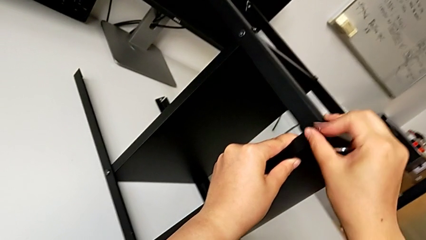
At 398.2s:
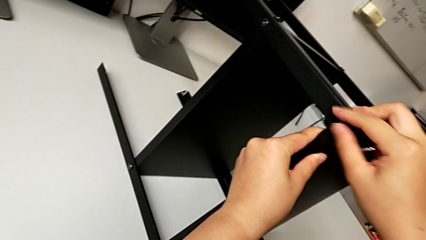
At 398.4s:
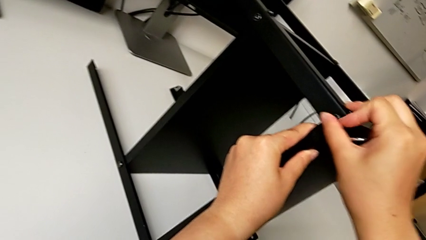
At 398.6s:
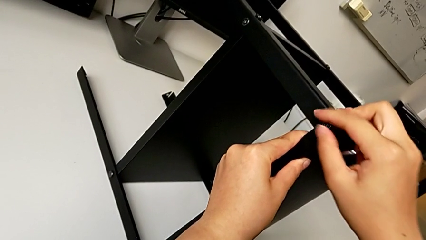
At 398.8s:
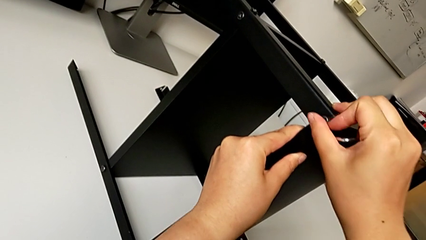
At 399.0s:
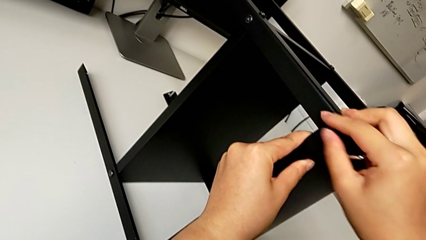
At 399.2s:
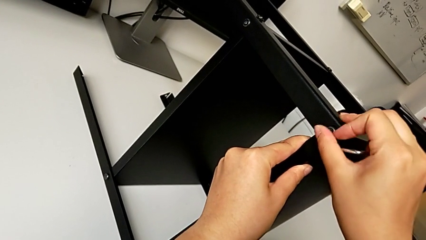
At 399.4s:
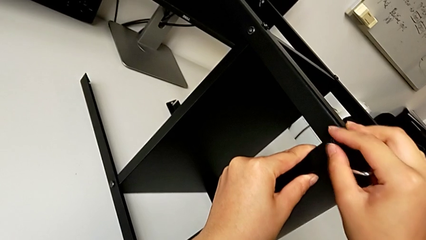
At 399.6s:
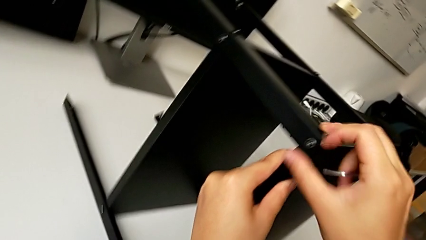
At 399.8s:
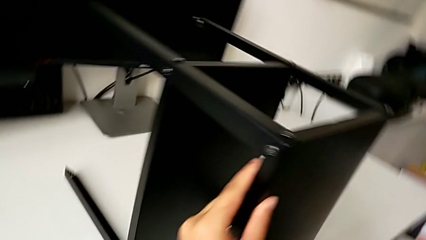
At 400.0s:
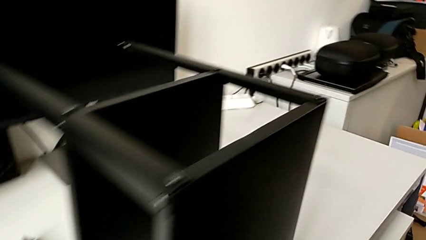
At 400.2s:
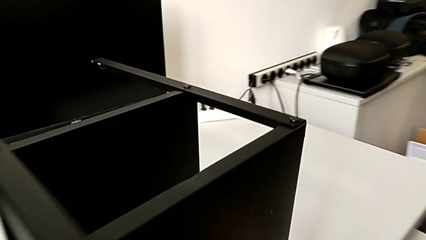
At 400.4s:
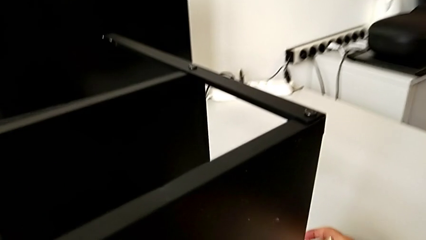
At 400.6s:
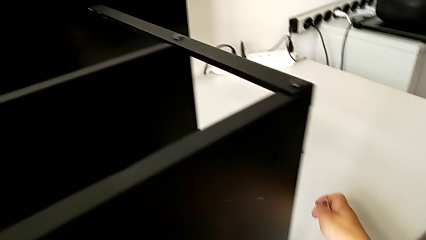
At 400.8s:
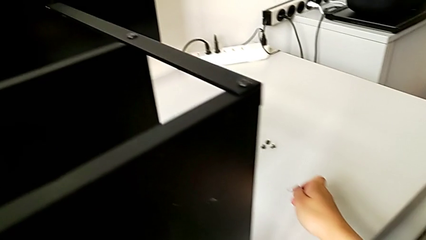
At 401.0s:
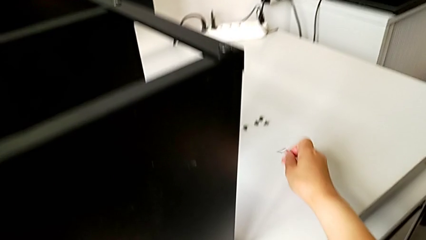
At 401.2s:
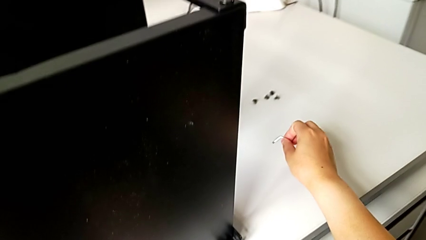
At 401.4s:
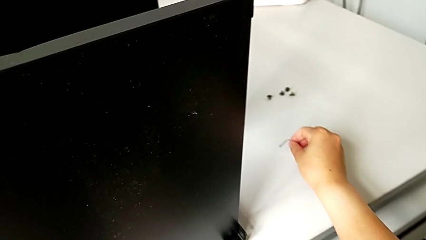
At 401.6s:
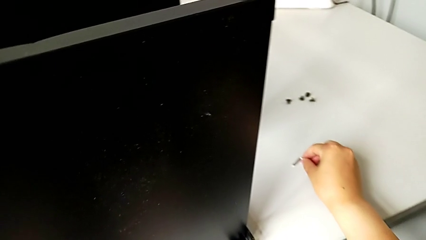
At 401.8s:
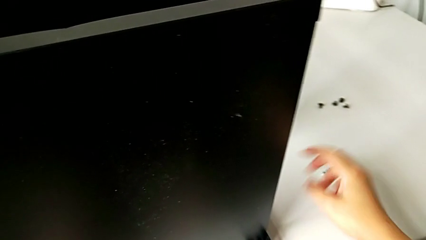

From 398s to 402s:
The camera wearer is screwing the second hex socket head into the first leg. They screw the fourth hex socket head and place the Allen wrench.

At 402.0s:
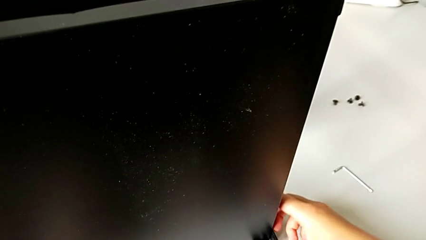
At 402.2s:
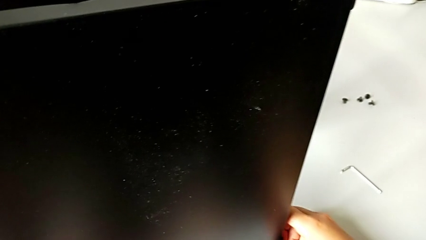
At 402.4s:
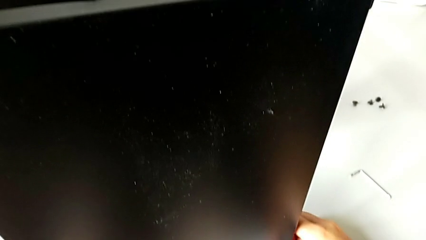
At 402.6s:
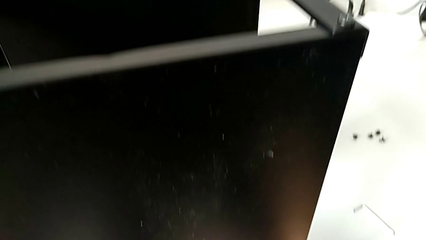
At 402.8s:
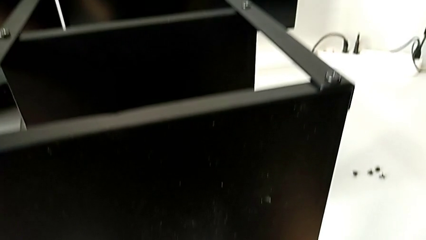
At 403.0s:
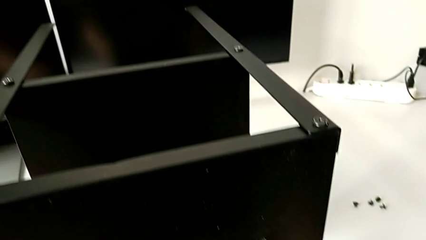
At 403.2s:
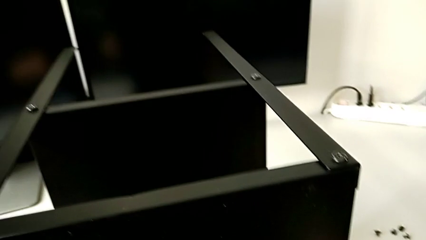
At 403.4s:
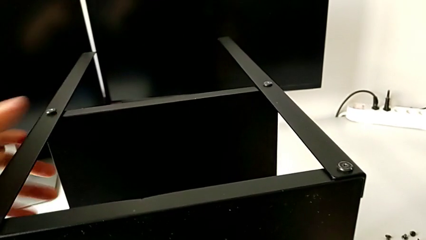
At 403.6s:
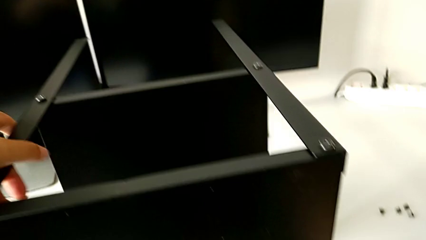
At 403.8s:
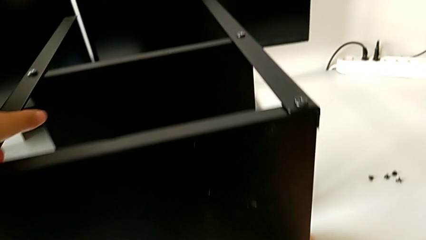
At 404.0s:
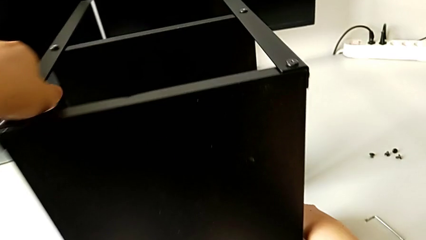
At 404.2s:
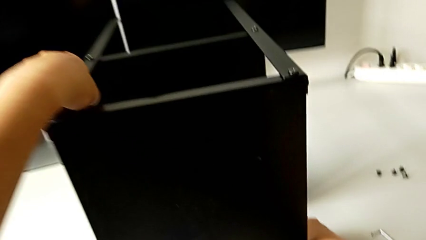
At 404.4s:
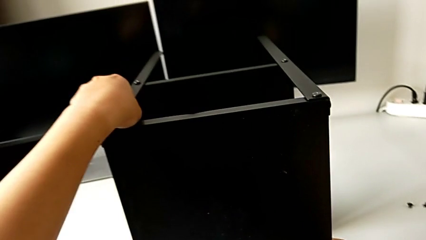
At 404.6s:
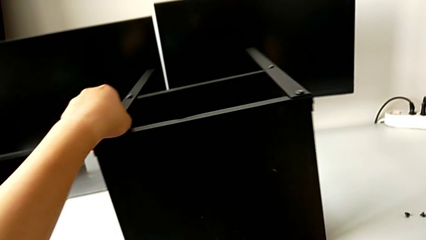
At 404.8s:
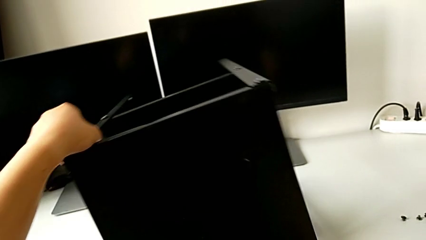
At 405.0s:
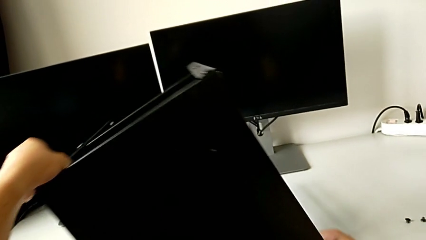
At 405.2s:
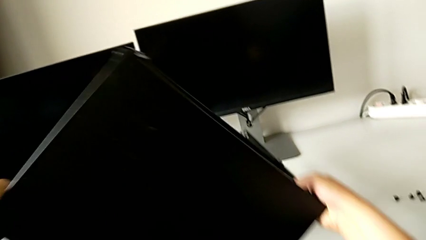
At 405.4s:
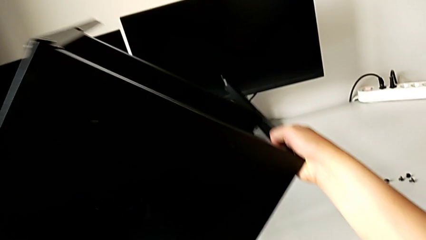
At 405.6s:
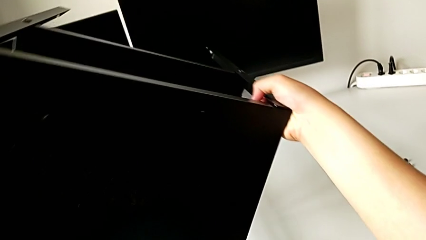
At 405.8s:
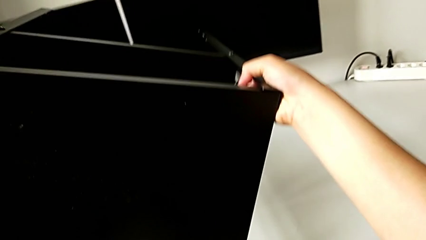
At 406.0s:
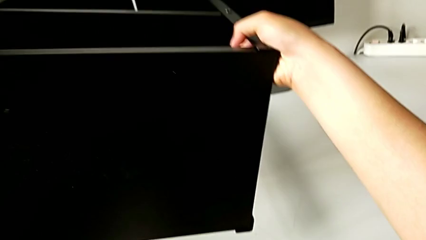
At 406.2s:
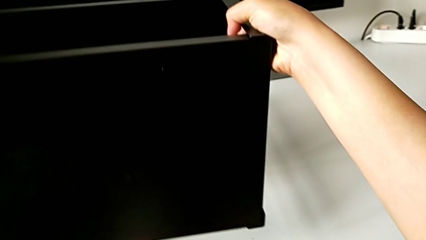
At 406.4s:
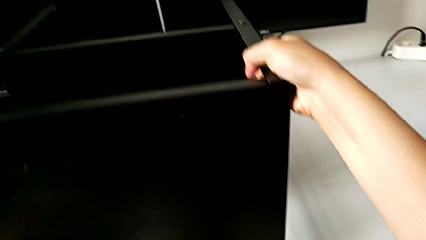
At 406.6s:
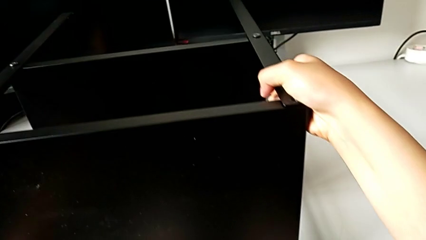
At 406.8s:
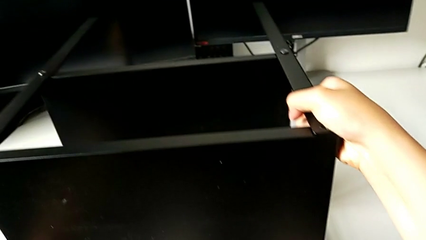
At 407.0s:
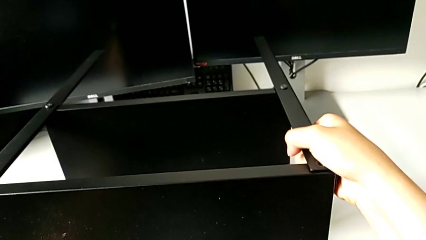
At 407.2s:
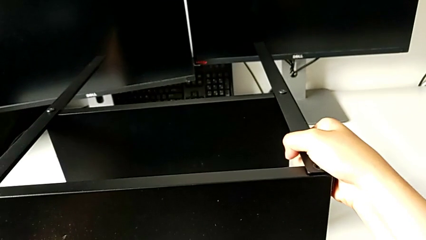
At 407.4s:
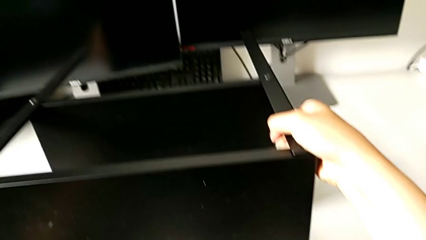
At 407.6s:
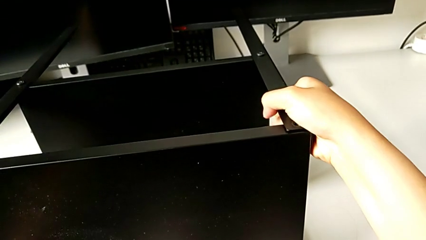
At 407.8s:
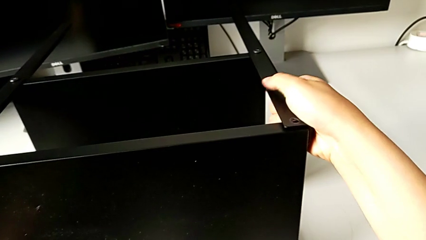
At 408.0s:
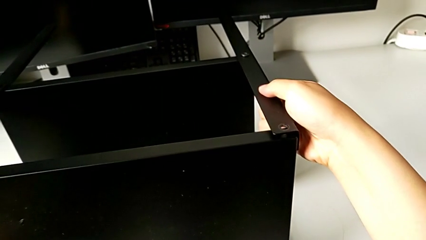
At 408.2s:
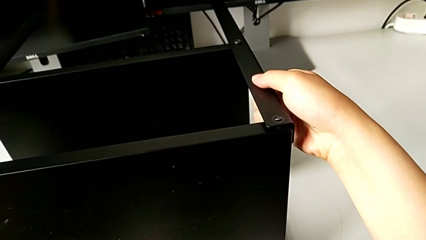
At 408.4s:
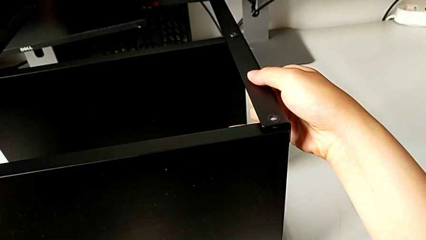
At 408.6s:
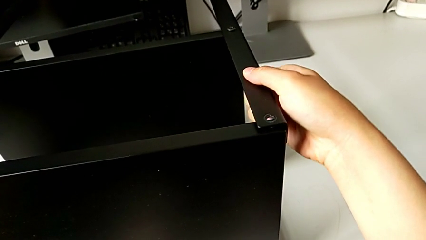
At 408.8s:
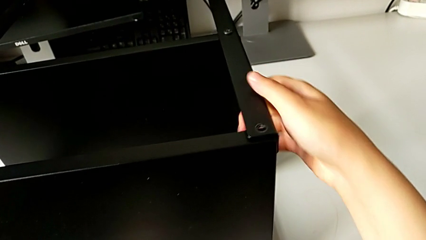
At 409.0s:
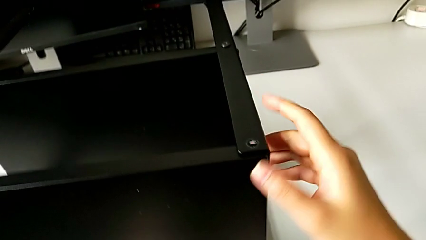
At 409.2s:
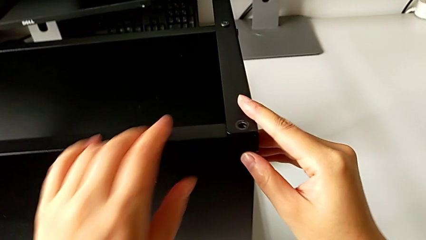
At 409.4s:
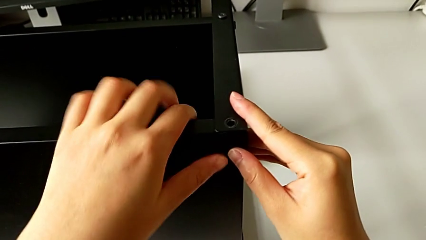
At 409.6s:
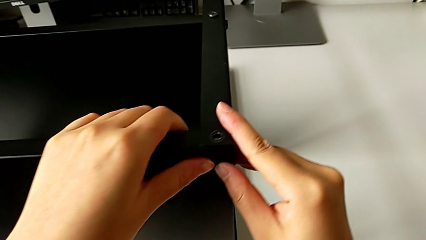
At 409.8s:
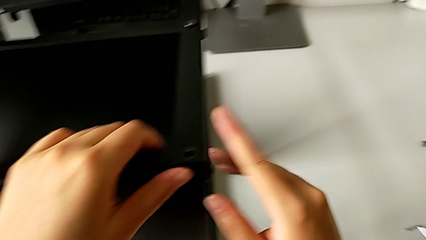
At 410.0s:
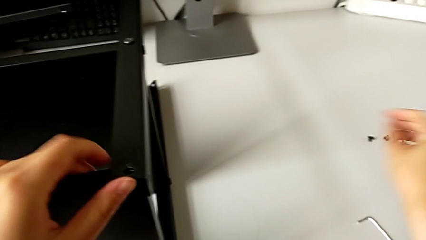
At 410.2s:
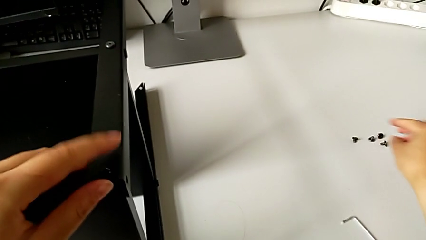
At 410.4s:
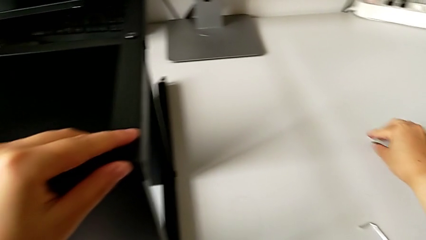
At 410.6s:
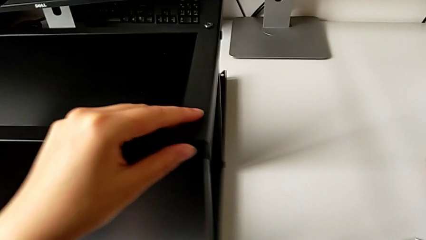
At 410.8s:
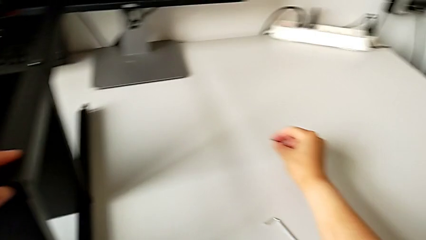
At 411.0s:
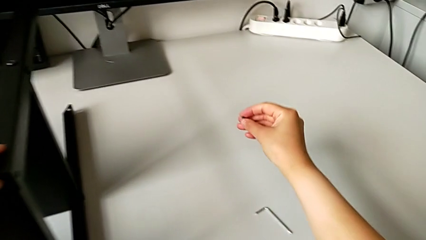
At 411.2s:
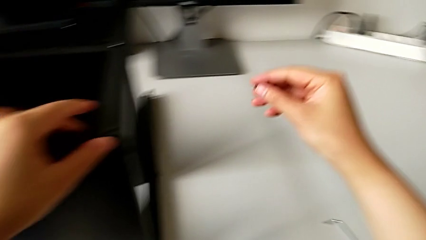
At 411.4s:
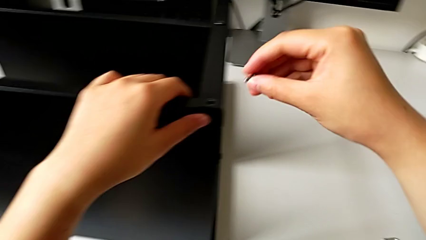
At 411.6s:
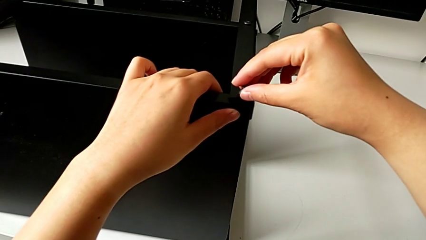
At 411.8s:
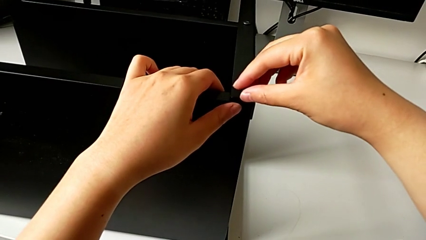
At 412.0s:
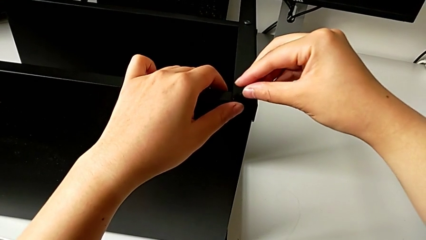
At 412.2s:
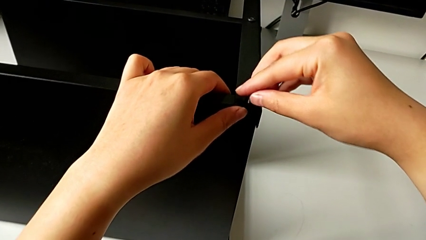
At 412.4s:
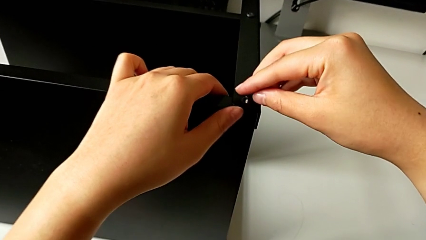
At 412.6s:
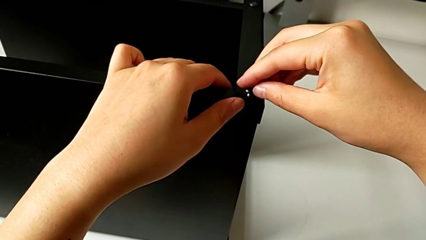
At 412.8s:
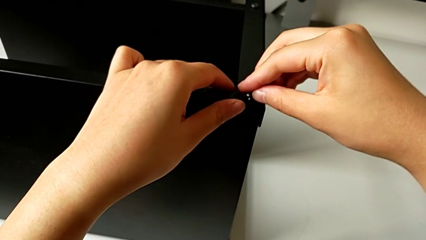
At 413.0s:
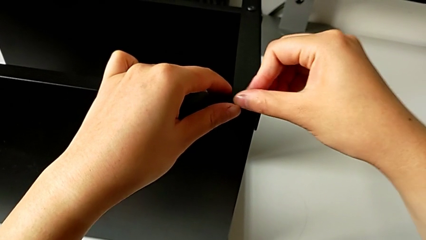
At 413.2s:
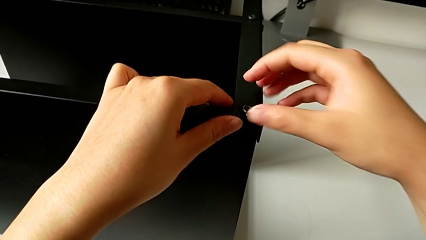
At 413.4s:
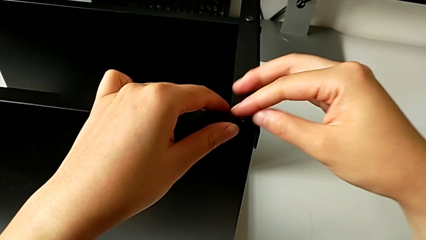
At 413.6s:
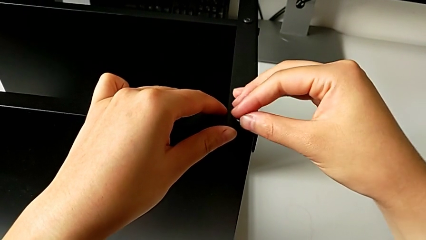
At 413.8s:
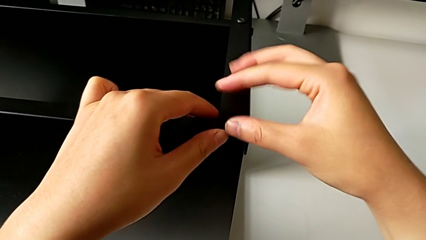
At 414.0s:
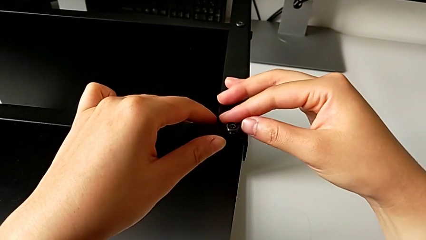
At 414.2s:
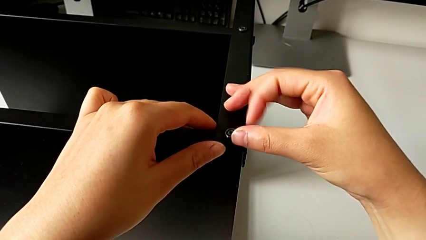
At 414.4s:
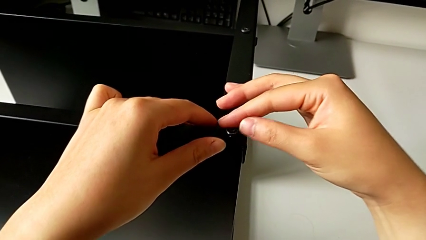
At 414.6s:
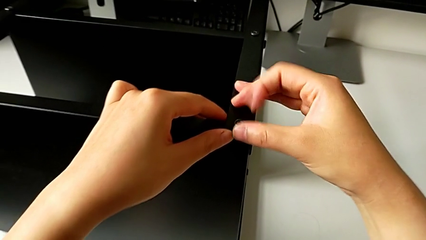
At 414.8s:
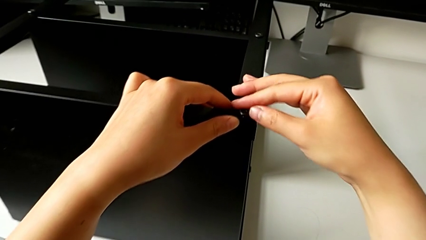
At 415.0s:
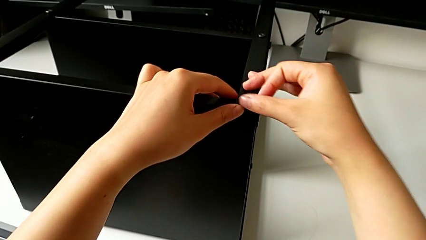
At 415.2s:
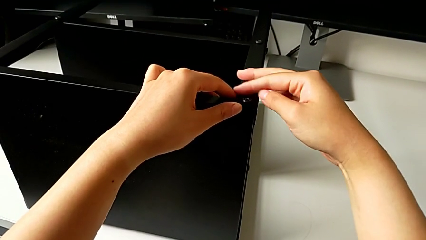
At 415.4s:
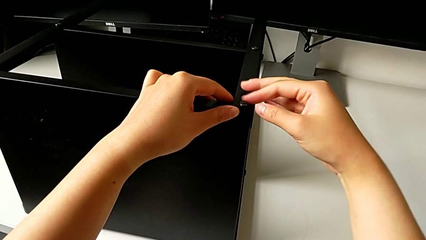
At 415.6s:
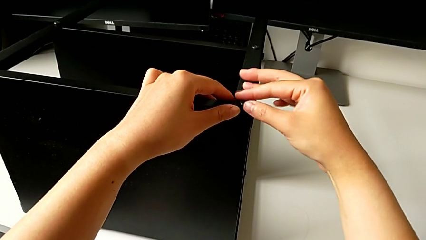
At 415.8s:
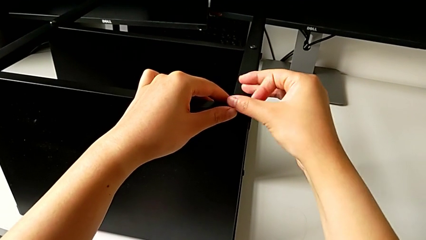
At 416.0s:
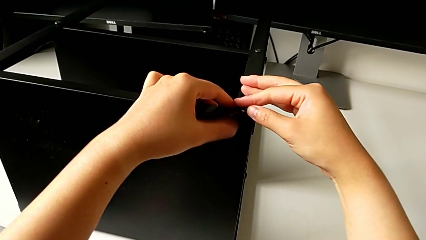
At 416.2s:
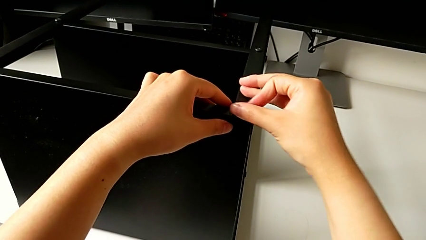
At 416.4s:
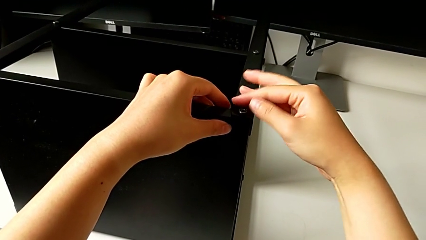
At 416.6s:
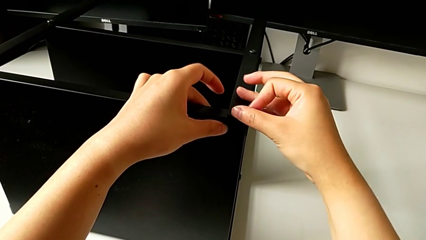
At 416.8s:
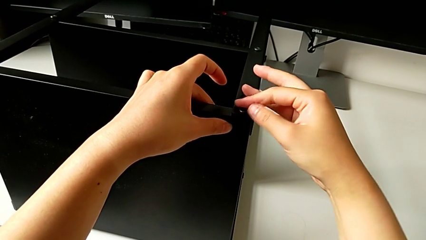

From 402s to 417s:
The camera wearer is assembling the third leg into the top table. They rotate the nightstand, place it, align the leg, grab the top tray, grab the fifth hex socket head, insert it and begin to screw it.
